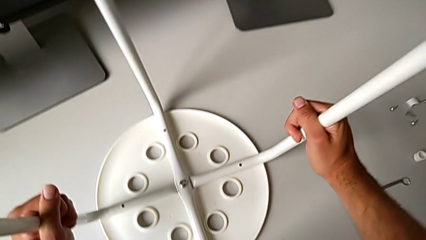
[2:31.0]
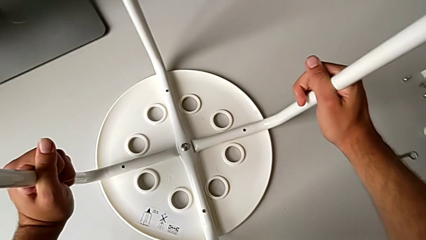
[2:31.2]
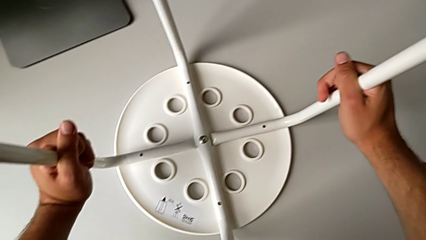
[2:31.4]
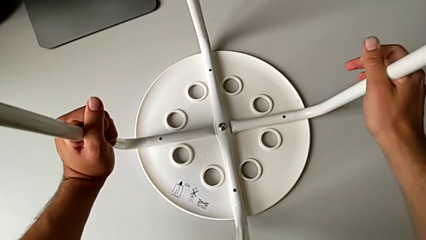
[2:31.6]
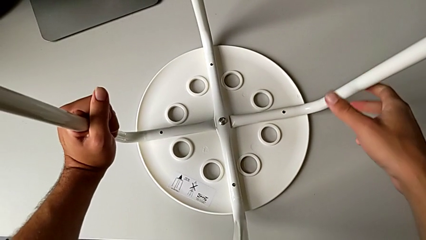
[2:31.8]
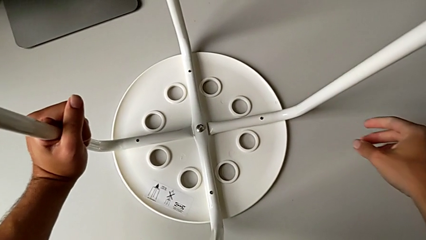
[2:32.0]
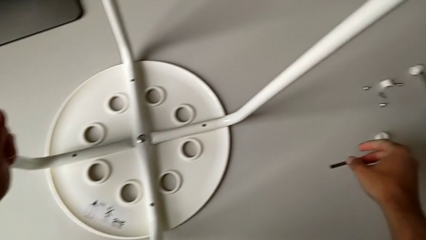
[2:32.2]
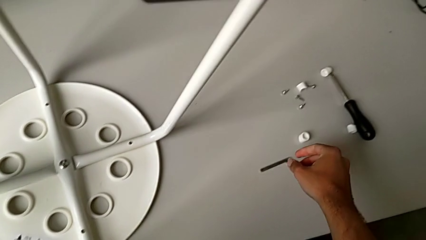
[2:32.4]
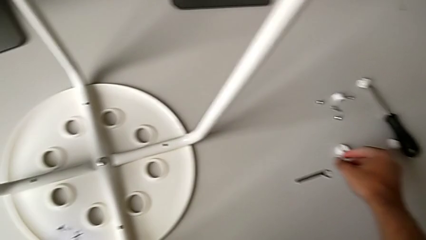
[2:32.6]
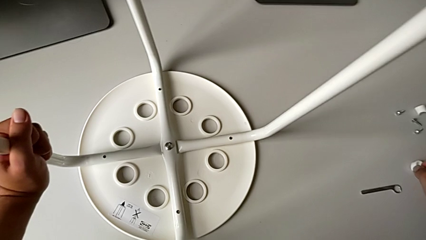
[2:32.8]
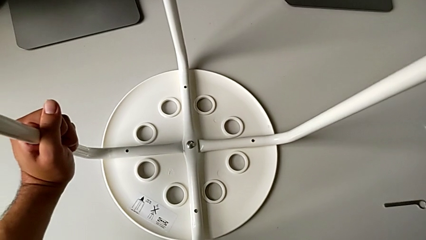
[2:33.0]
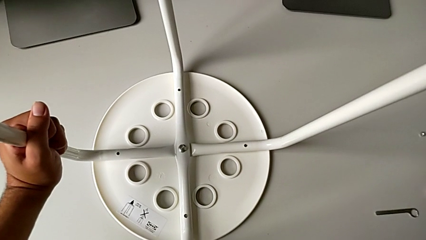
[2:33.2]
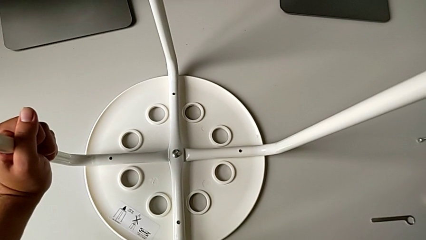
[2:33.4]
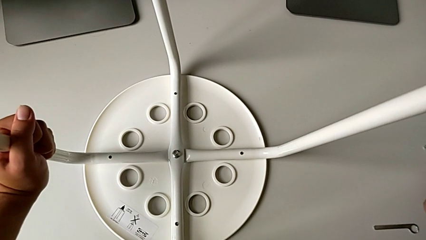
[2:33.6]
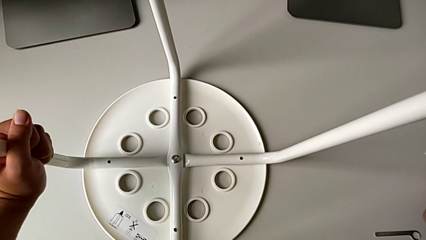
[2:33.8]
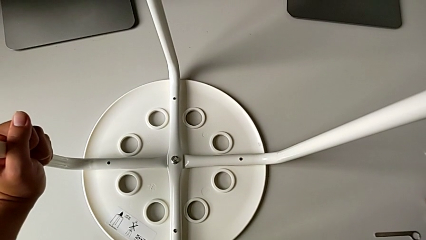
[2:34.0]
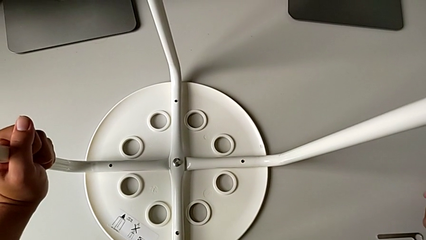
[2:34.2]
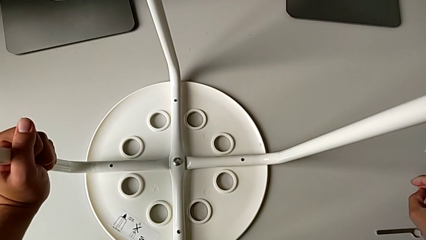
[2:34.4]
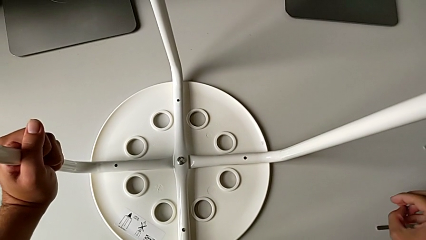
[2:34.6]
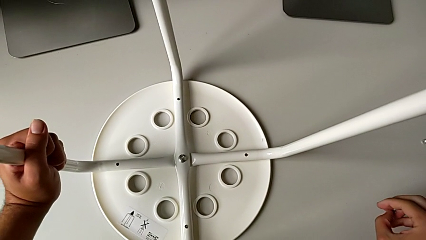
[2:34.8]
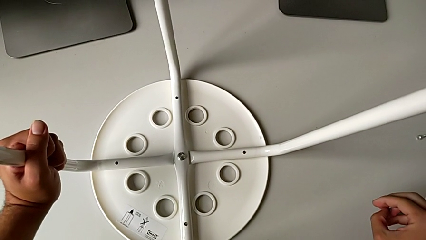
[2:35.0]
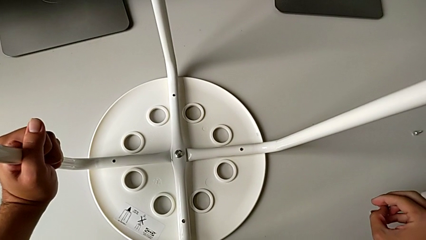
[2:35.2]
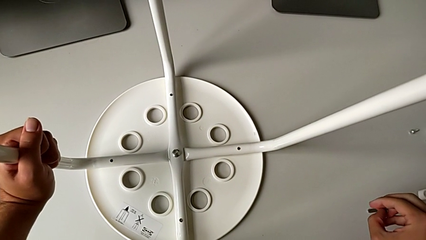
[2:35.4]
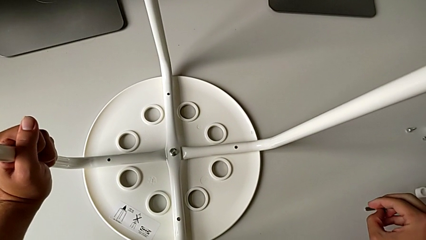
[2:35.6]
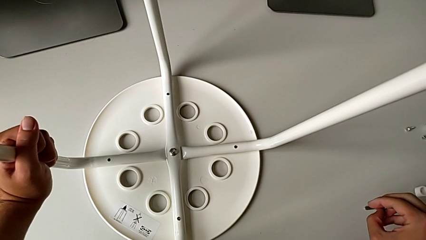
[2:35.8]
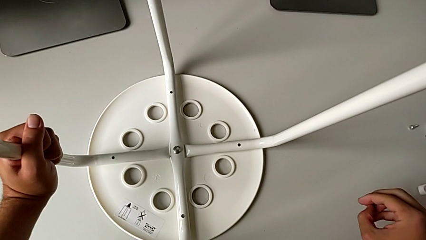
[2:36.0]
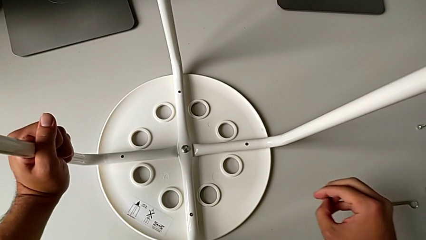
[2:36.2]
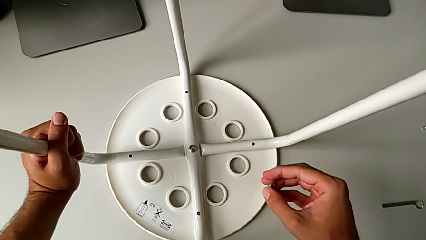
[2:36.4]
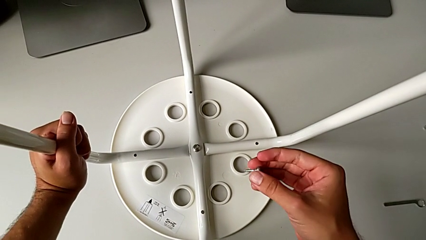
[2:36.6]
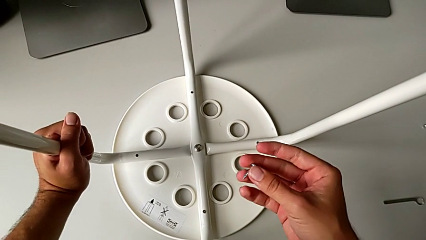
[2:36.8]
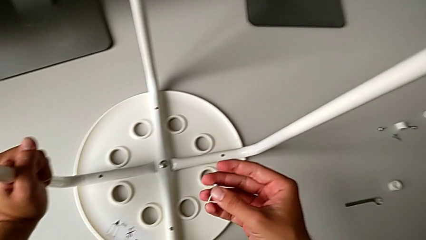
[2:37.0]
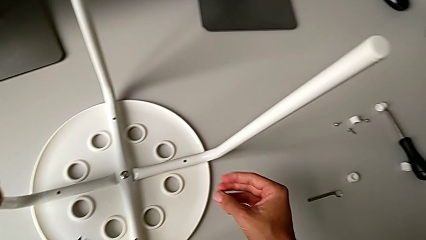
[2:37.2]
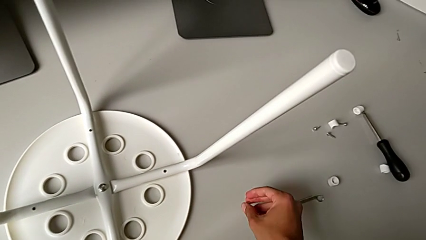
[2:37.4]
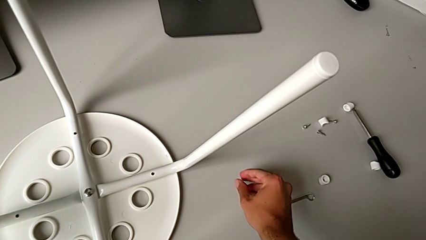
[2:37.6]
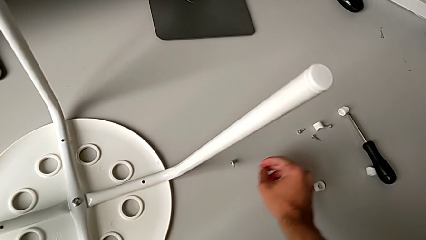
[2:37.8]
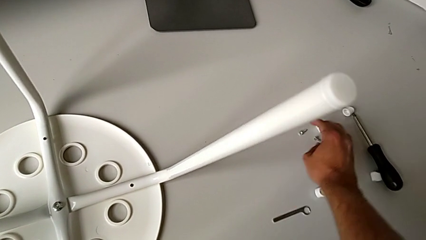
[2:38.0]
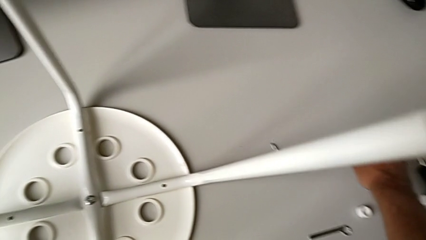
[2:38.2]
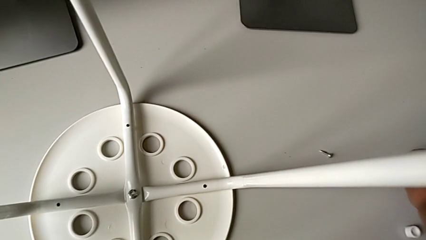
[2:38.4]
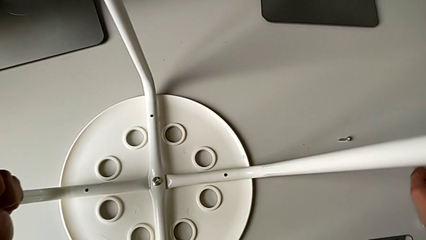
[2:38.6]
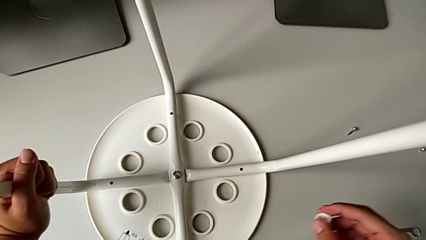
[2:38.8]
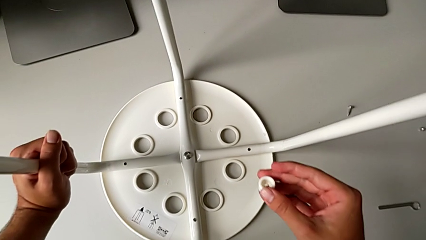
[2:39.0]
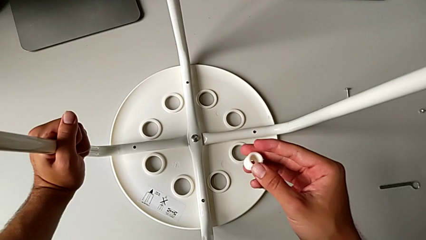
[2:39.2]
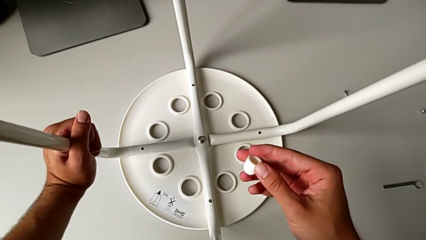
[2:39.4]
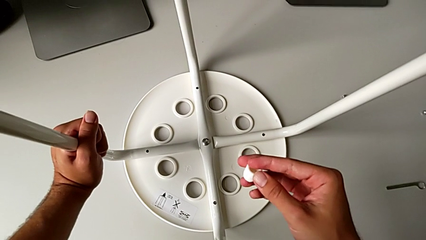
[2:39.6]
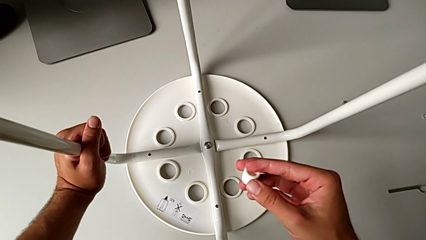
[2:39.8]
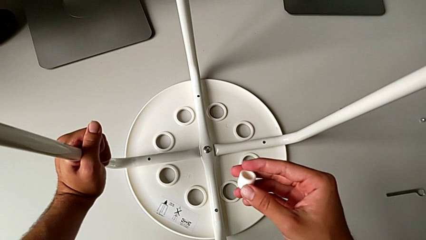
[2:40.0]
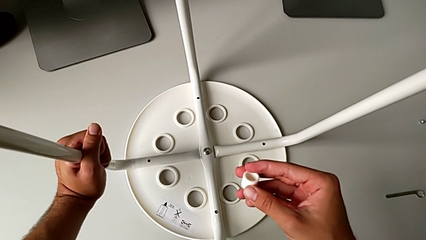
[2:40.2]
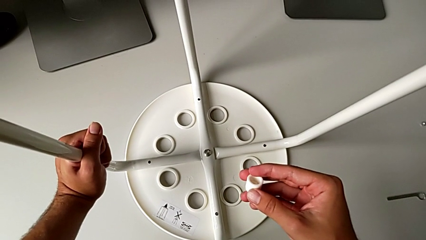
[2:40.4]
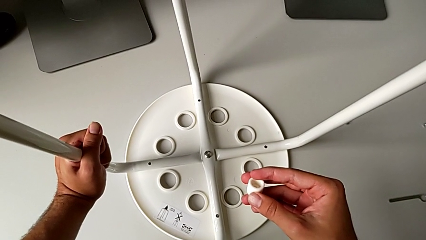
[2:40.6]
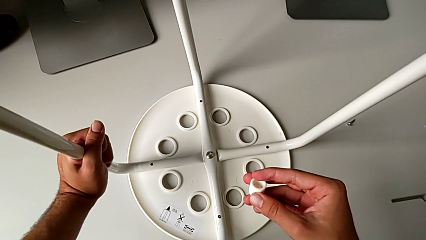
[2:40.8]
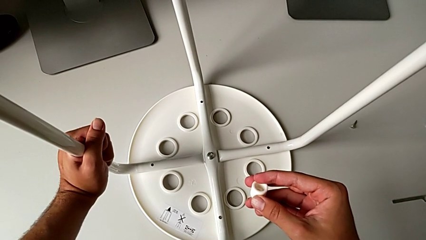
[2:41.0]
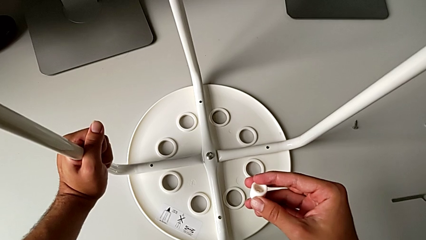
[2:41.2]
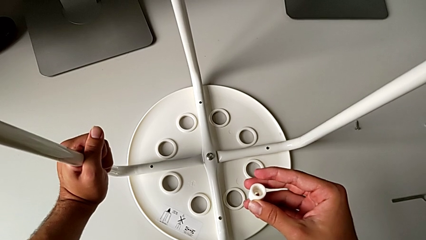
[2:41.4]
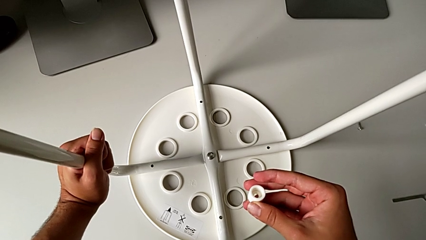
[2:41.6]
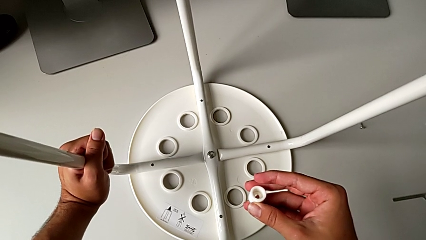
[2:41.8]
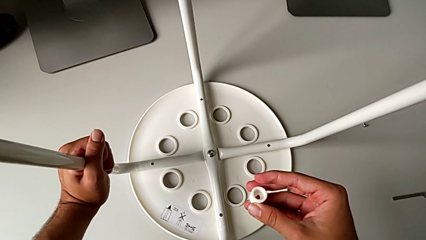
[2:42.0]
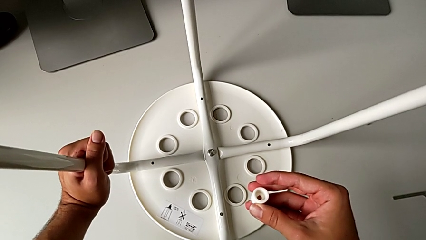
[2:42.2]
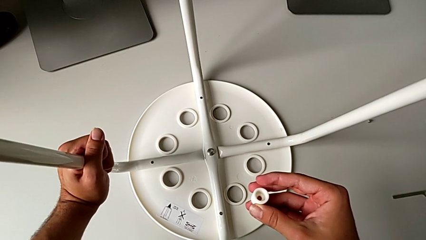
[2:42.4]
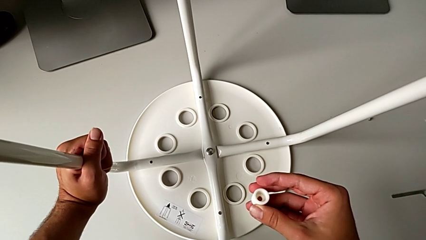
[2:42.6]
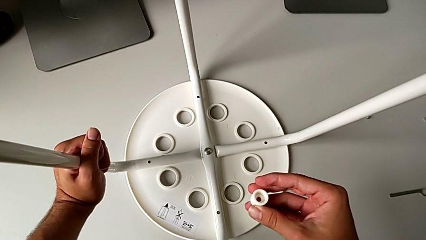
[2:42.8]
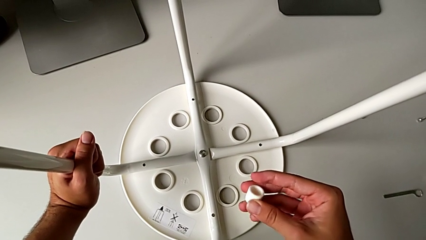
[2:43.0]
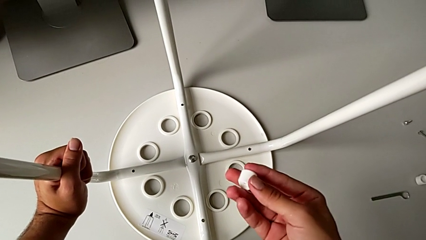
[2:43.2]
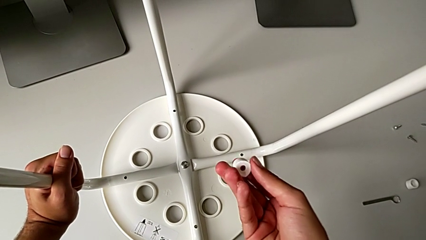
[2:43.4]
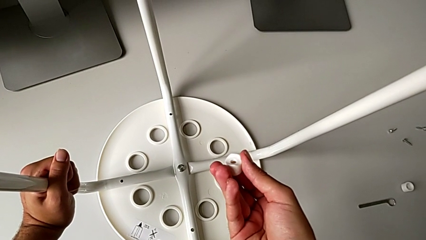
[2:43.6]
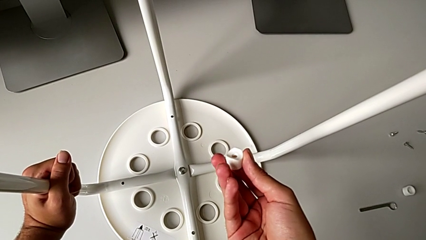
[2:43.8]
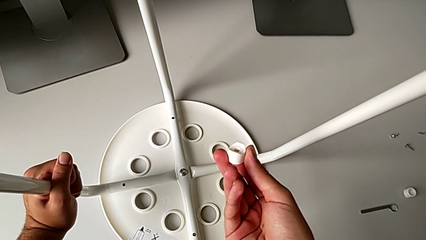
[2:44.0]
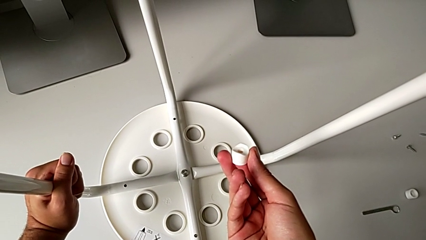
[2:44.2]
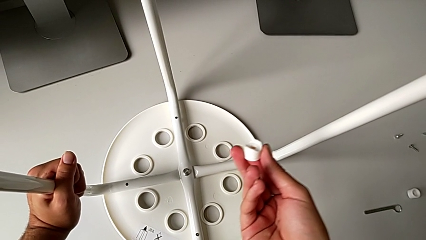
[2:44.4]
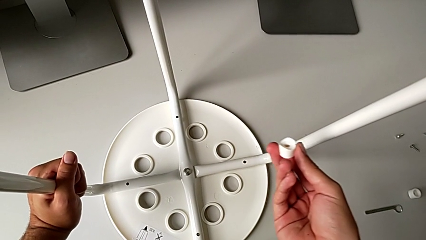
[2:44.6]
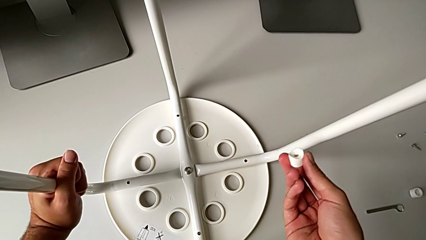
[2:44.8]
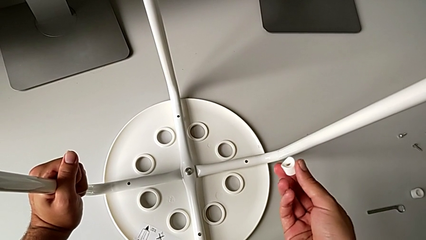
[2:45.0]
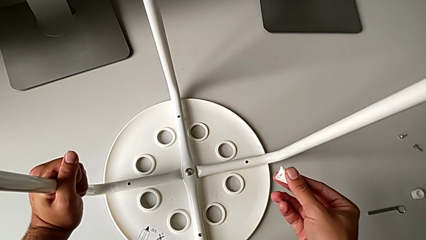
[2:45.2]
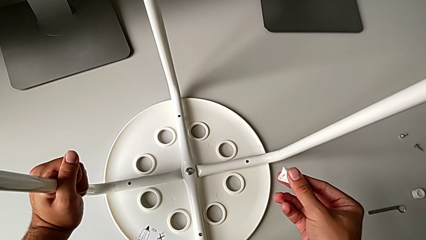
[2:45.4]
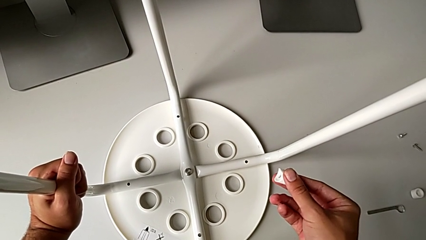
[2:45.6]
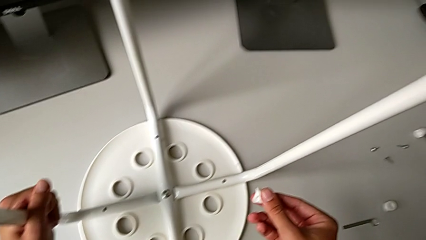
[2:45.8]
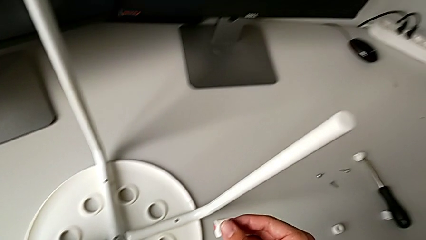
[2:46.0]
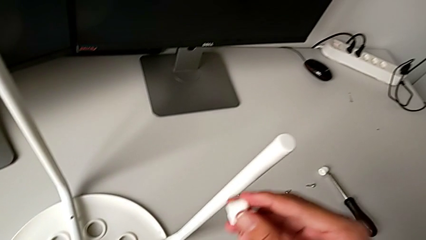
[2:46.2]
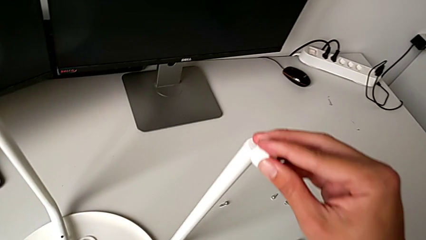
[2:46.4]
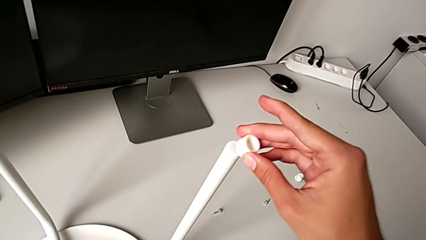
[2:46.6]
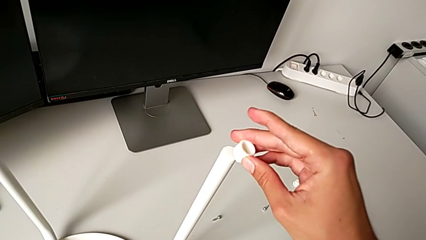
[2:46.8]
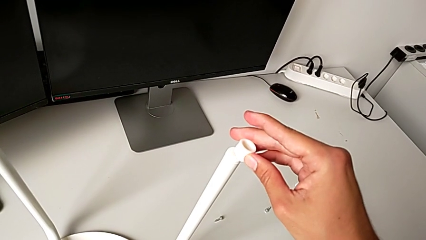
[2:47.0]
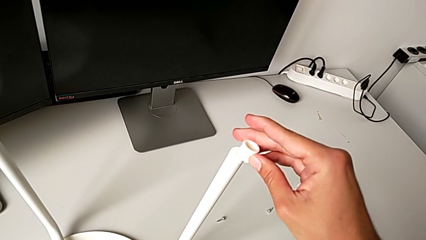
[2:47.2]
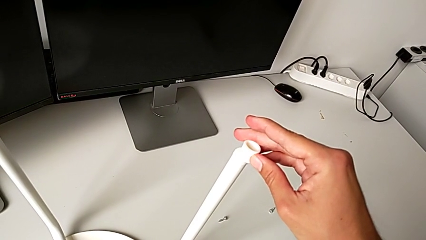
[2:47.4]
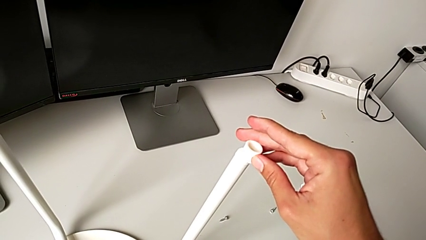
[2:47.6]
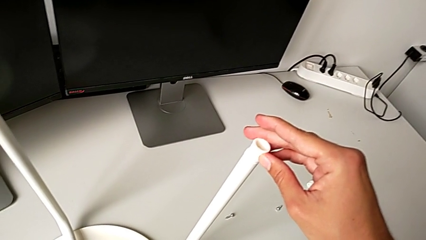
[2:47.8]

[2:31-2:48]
The camera wearer is attaching the legs to the IKEA chair. They wrongly grab the screw, place it, grab the washer, hold it and wrongly align it.
